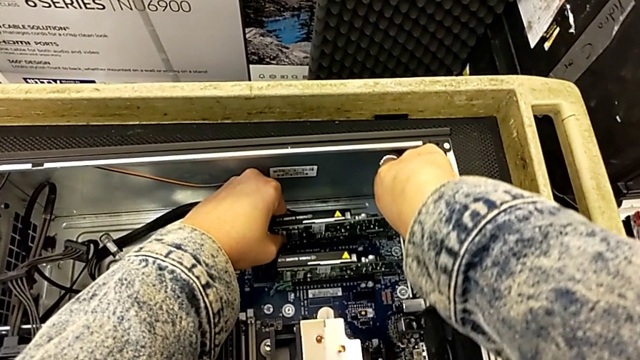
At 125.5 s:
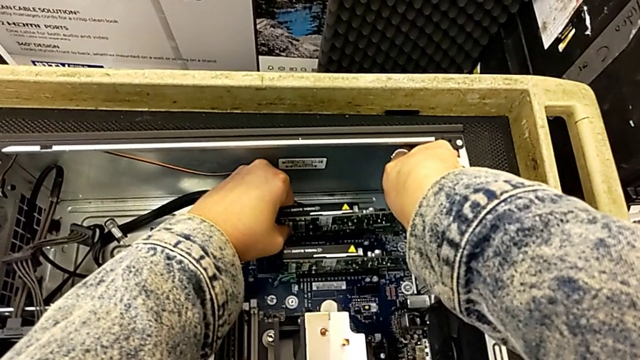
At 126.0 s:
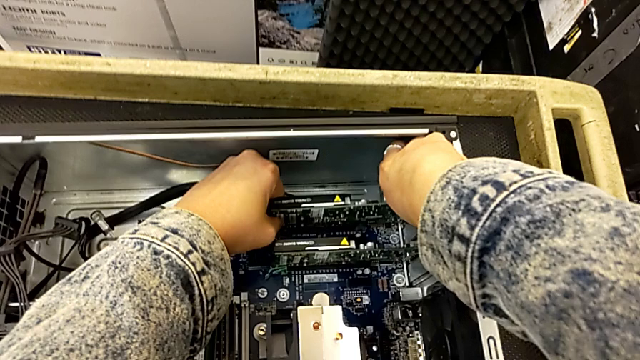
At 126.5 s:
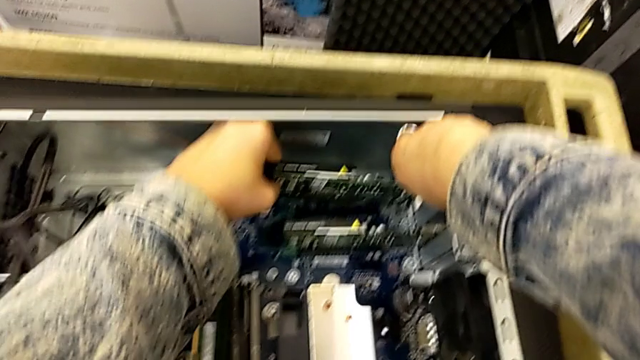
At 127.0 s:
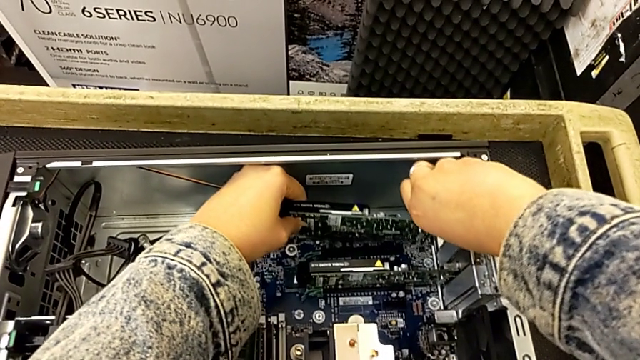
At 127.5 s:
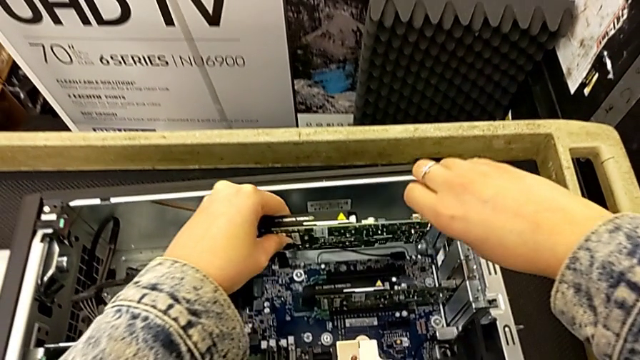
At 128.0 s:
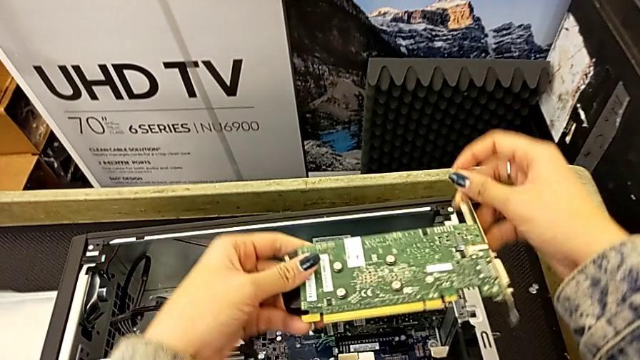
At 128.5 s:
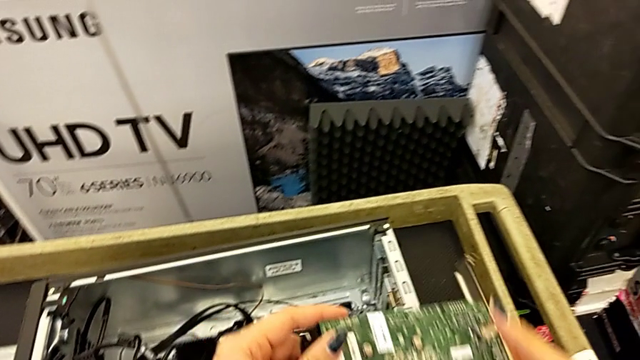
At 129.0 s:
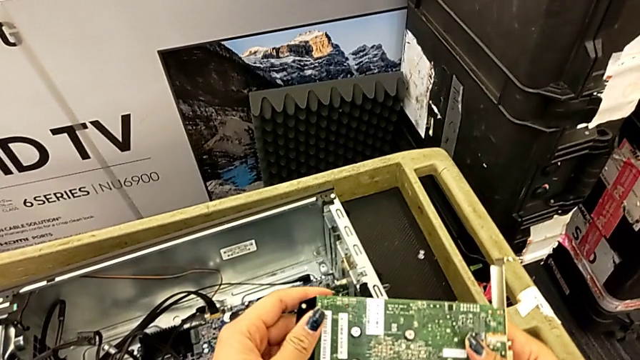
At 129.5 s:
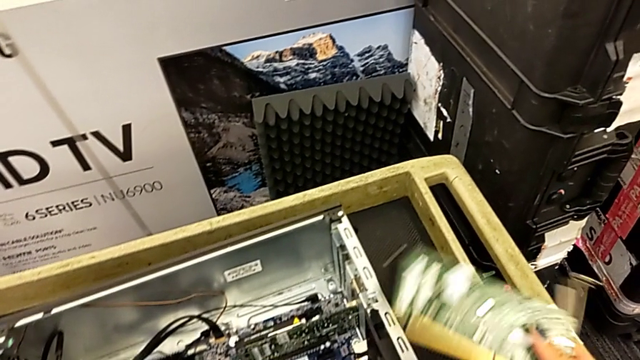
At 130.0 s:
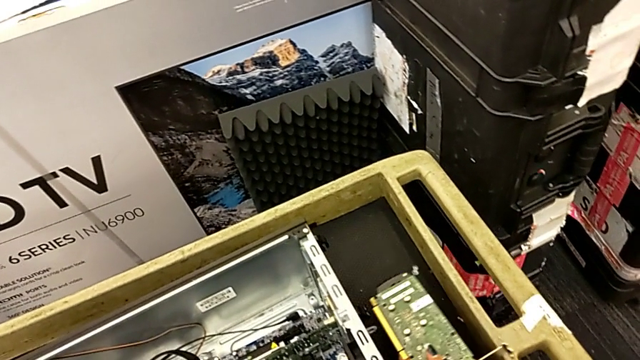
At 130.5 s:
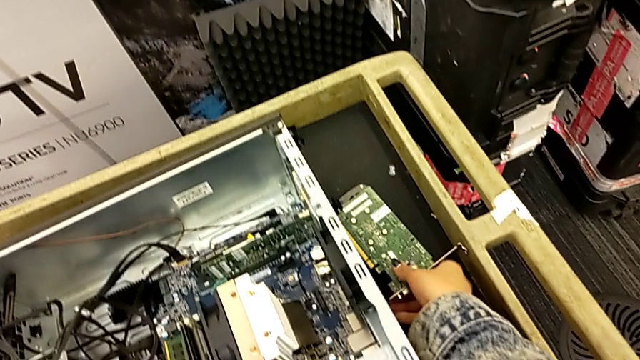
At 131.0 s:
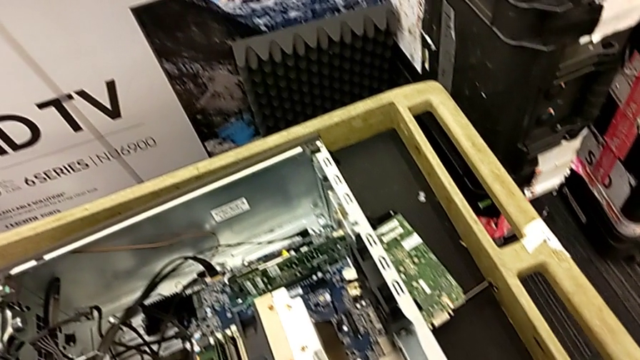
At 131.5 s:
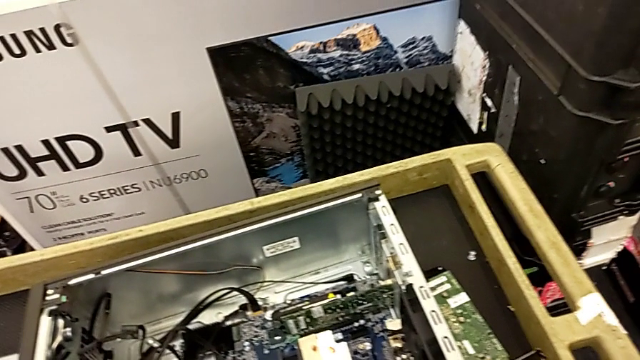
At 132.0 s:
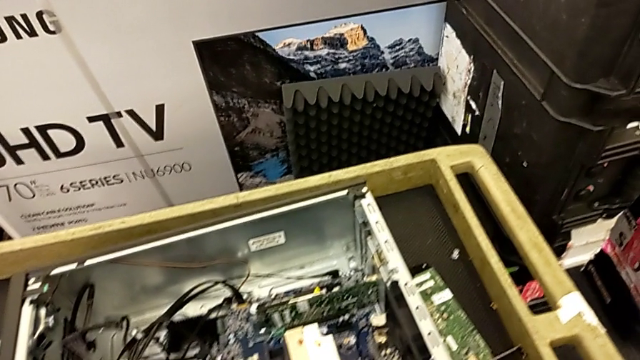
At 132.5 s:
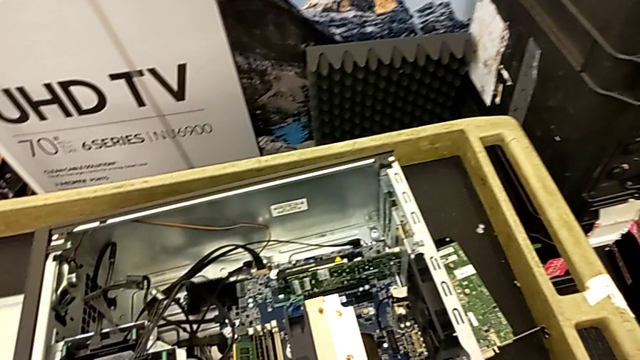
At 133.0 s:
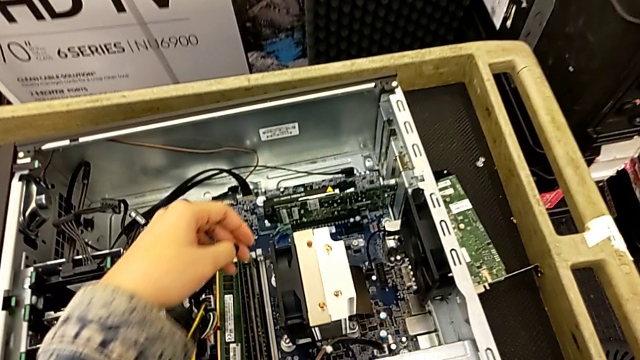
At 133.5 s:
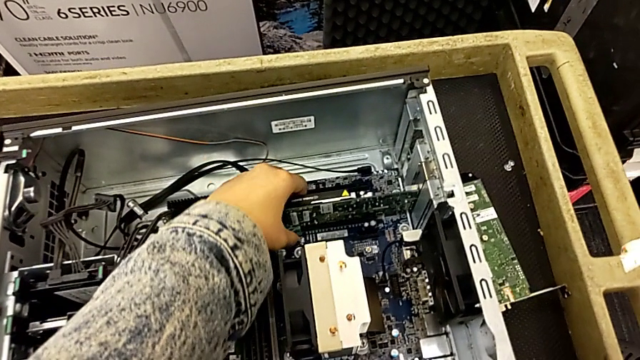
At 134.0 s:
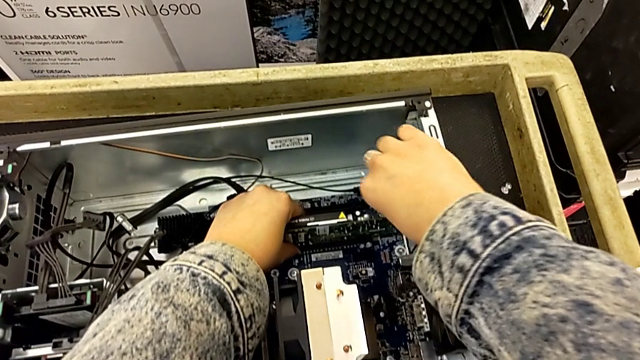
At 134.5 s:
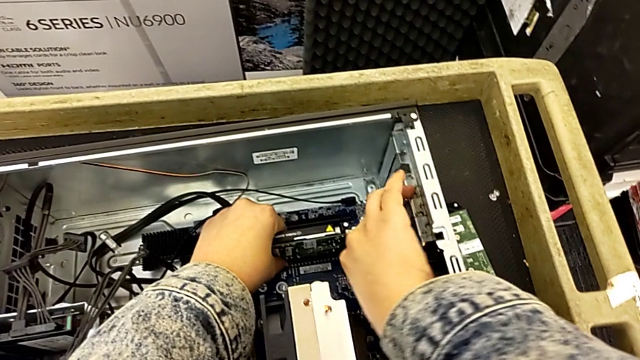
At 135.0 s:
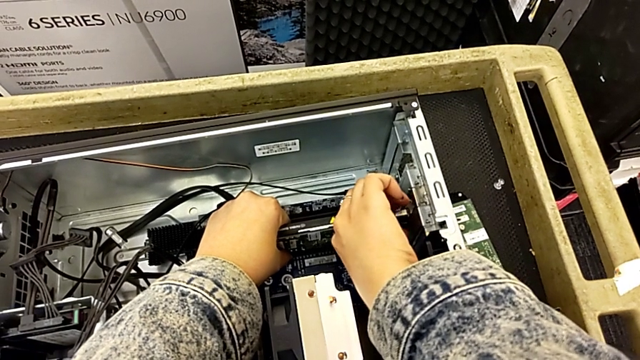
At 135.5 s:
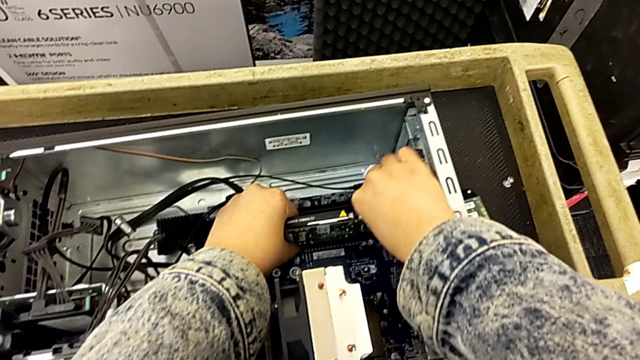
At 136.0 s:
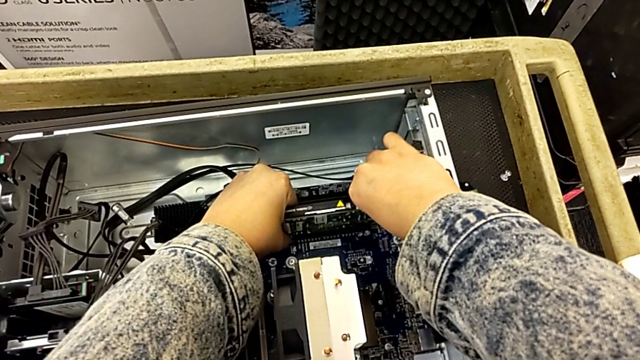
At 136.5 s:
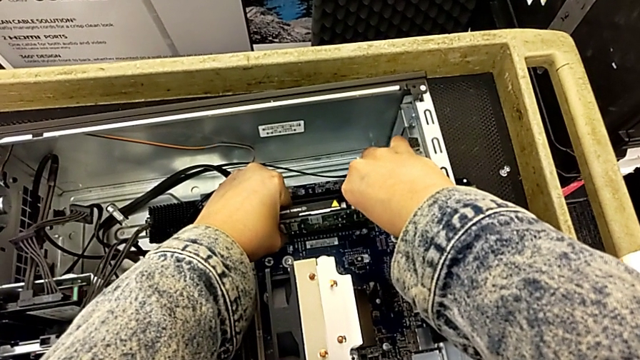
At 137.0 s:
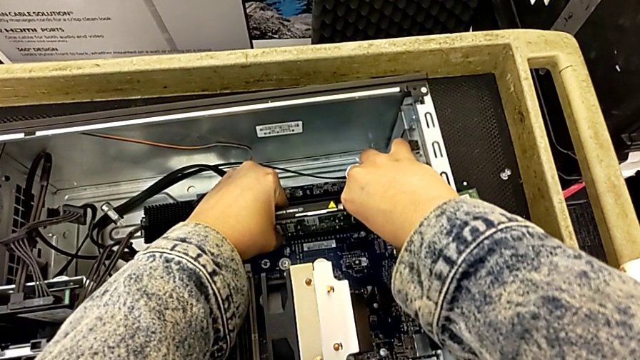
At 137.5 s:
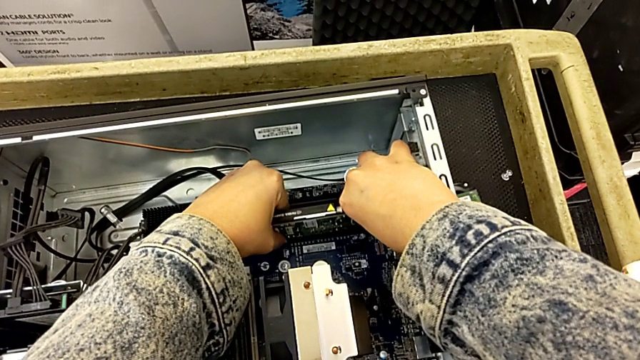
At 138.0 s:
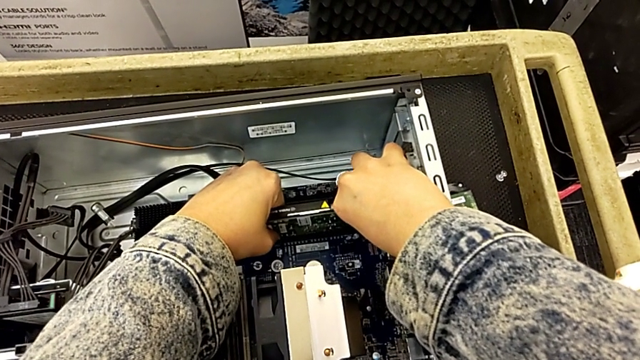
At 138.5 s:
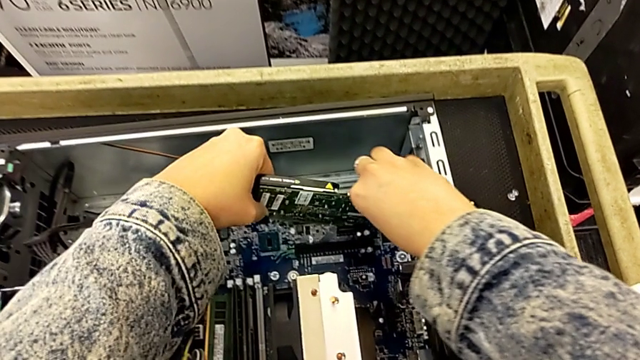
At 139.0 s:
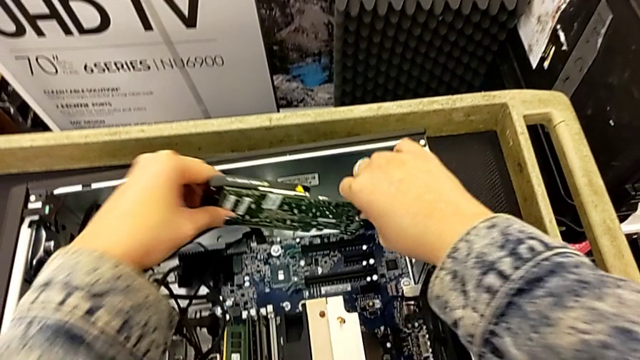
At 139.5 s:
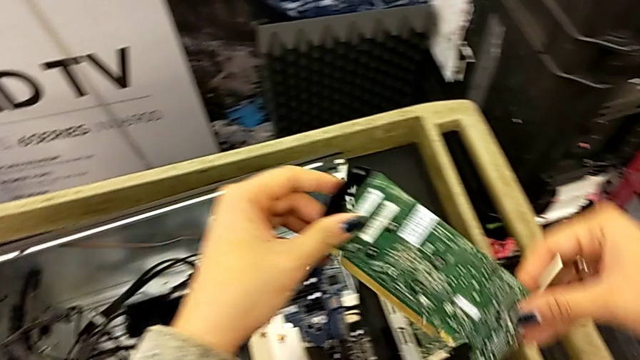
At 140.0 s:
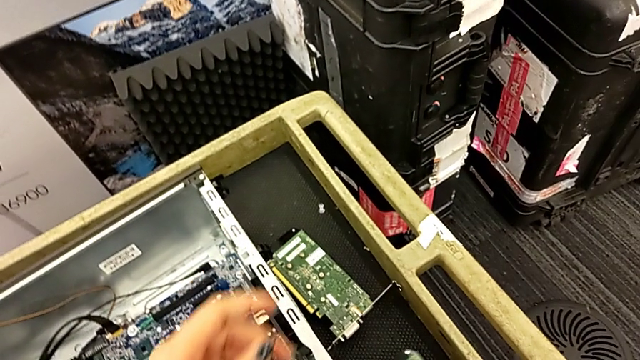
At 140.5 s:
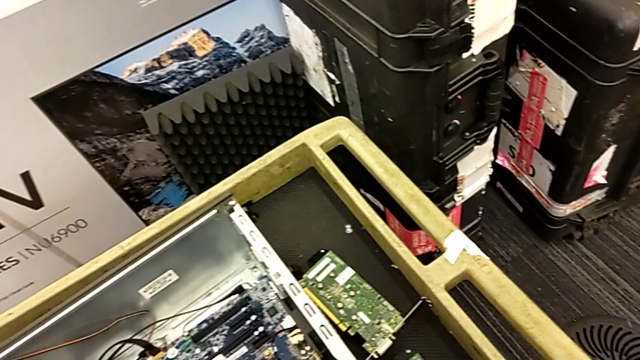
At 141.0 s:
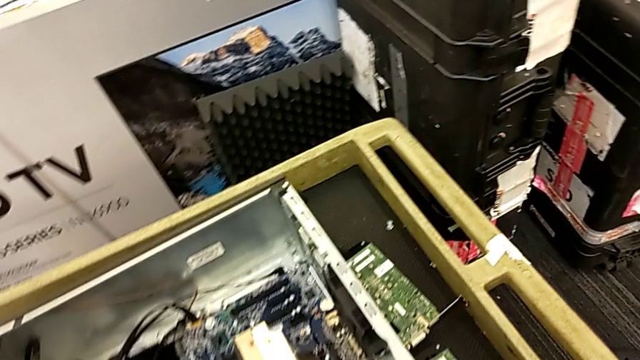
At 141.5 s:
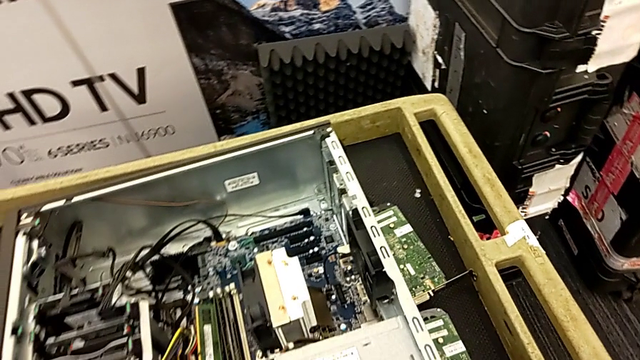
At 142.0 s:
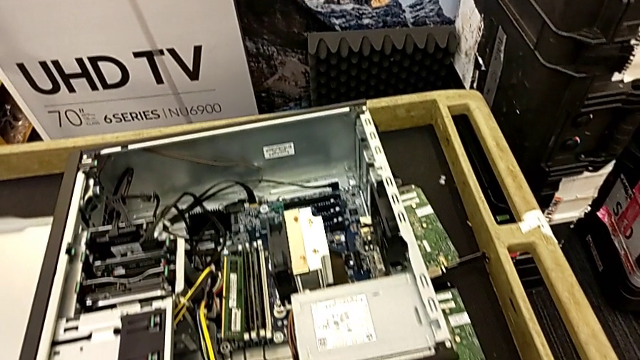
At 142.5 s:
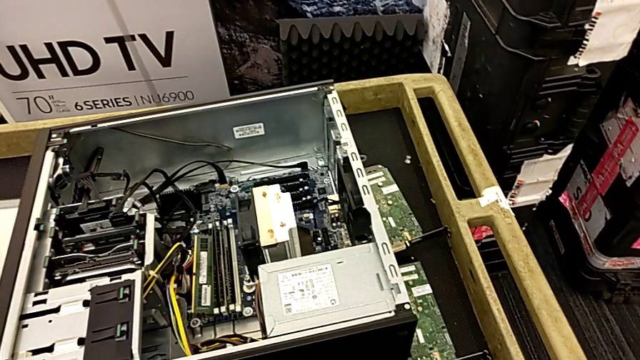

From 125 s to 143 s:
The camera wearer is removing the graphic cards. They withdraw the first graphic card and withdraw the second graphic card.

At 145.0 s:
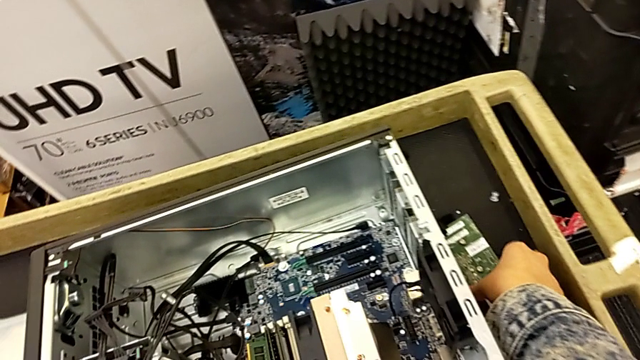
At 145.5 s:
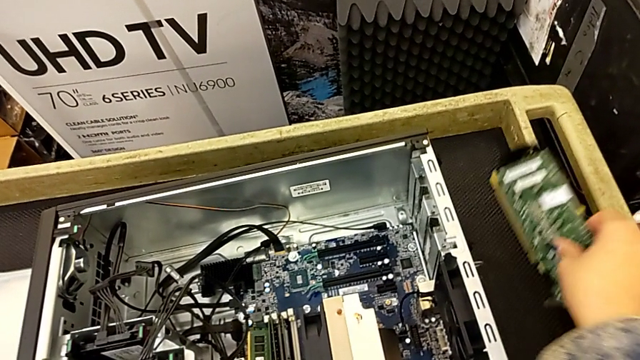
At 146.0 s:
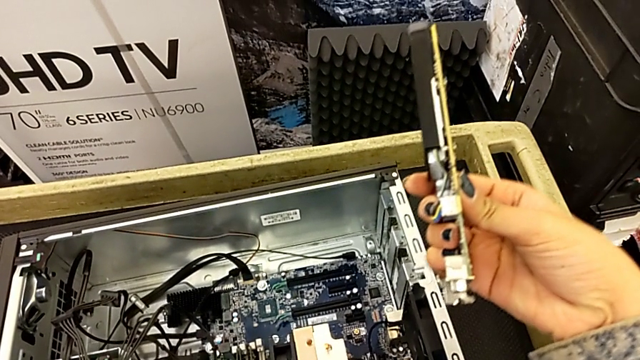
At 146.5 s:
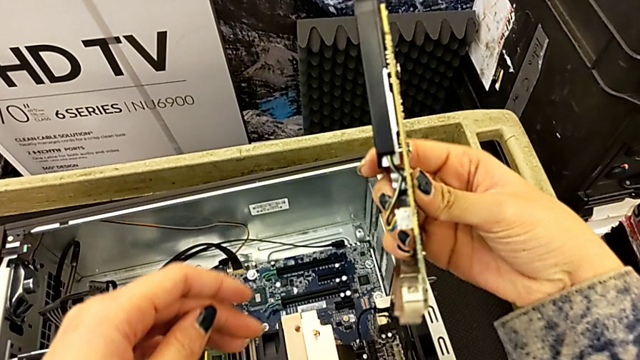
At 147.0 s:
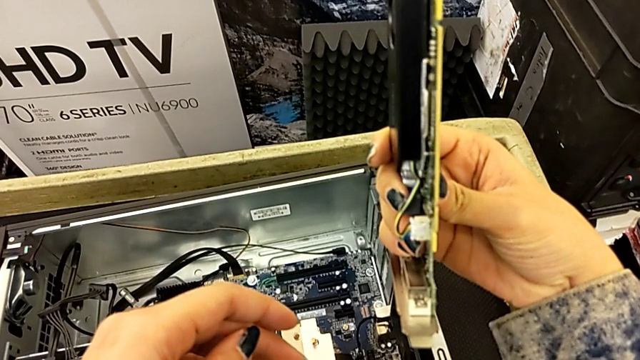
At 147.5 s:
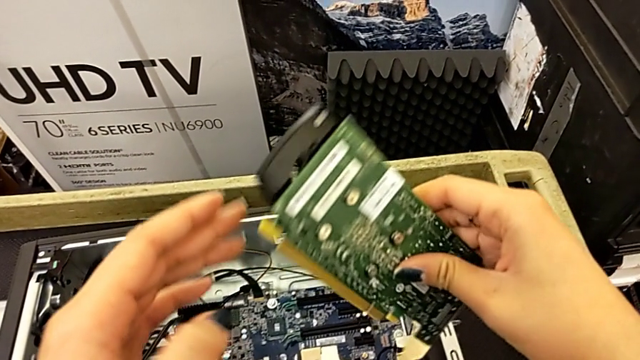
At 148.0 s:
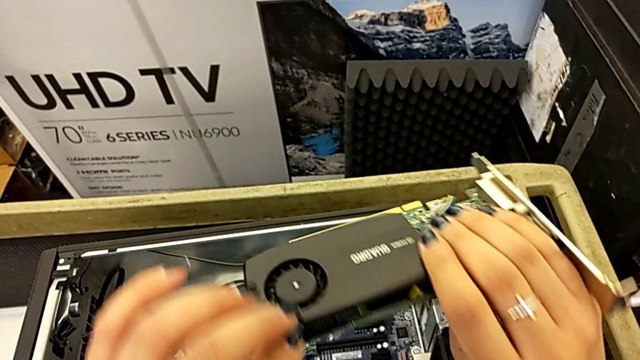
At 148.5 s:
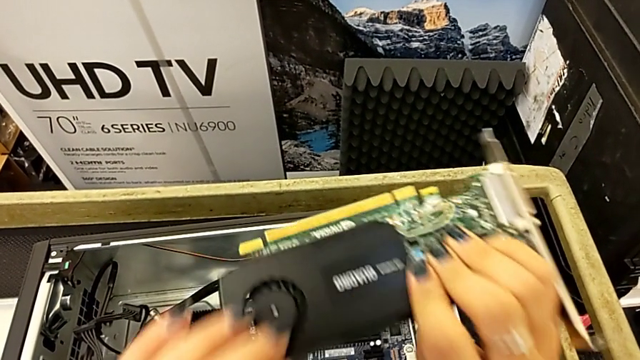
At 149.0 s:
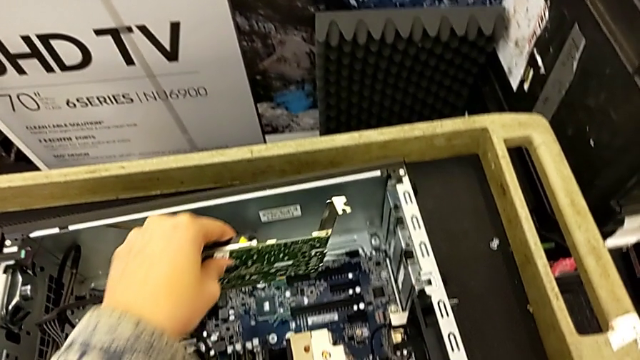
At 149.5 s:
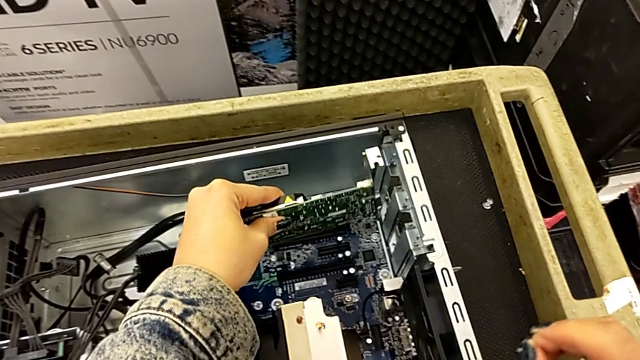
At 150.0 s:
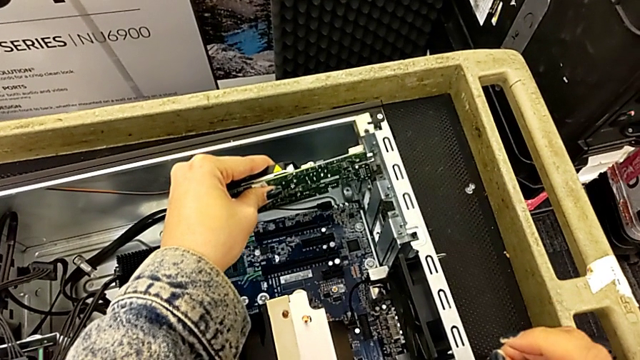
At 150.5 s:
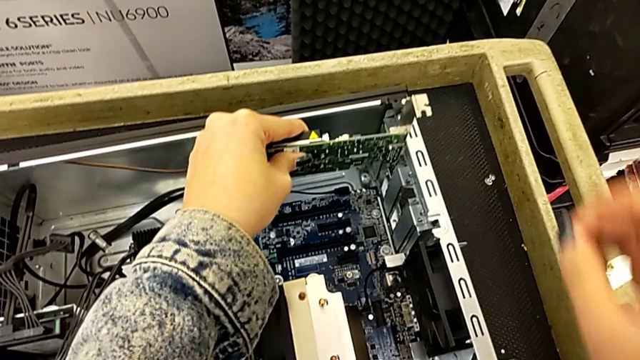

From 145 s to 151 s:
The camera wearer is inserting the graphic cards. They begin to insert the first graphic card.
